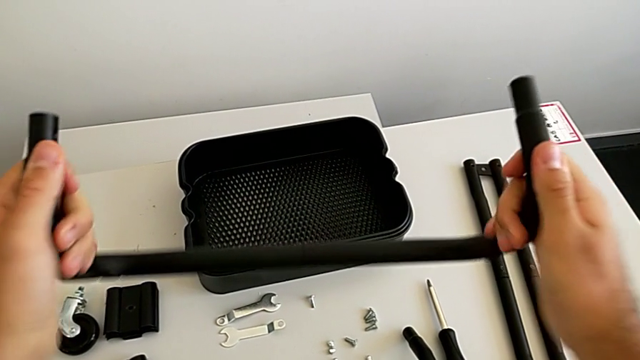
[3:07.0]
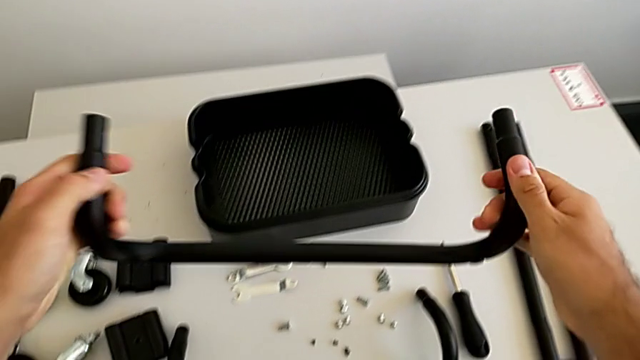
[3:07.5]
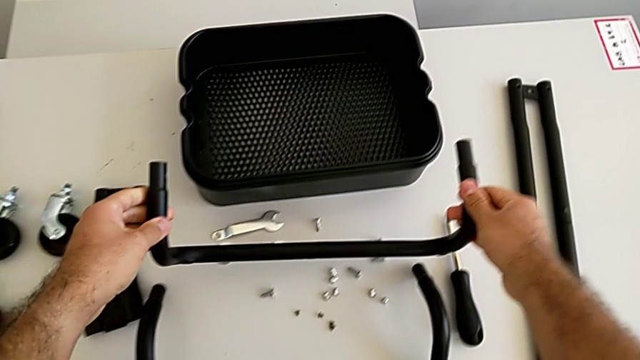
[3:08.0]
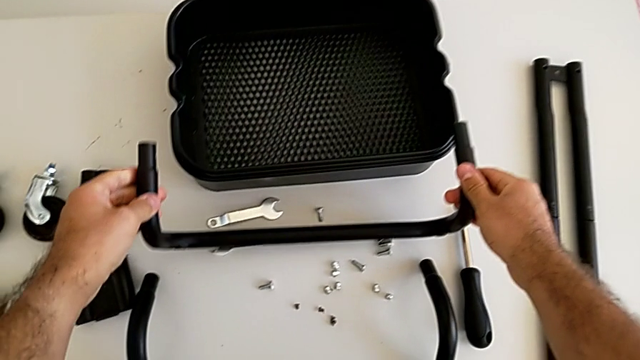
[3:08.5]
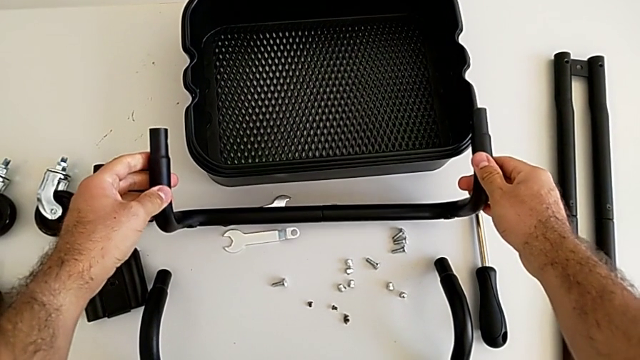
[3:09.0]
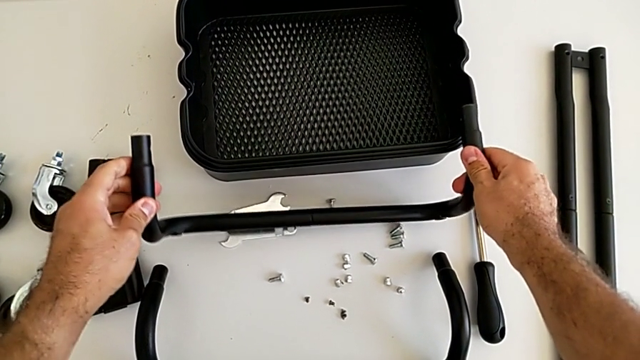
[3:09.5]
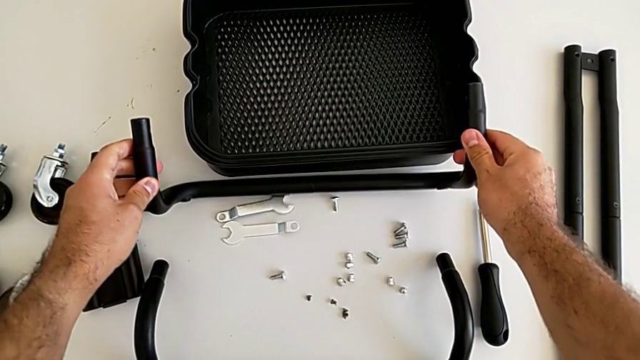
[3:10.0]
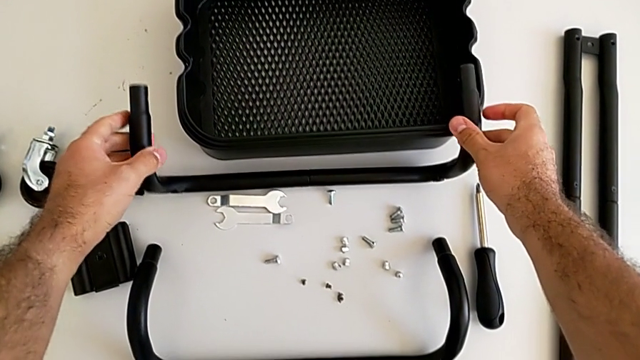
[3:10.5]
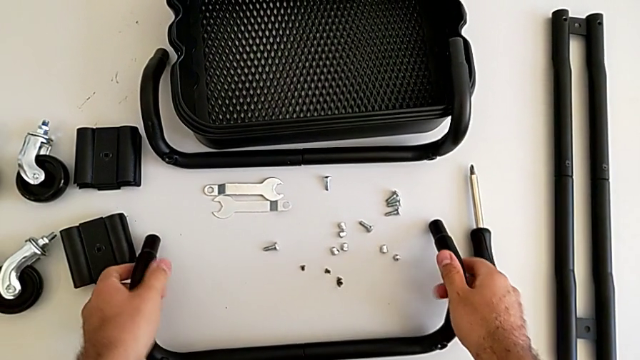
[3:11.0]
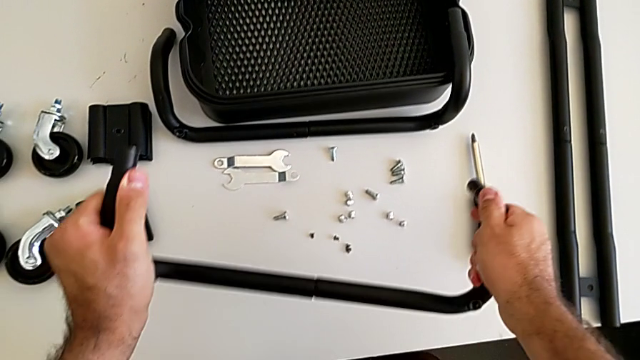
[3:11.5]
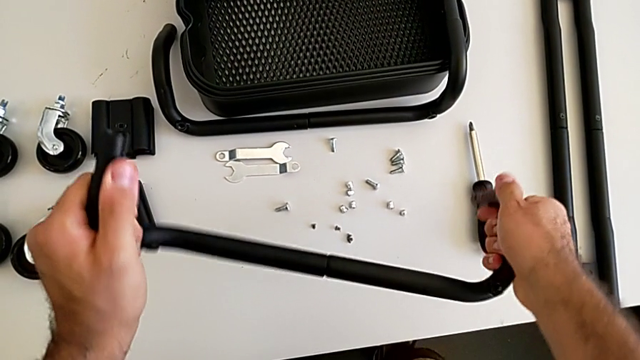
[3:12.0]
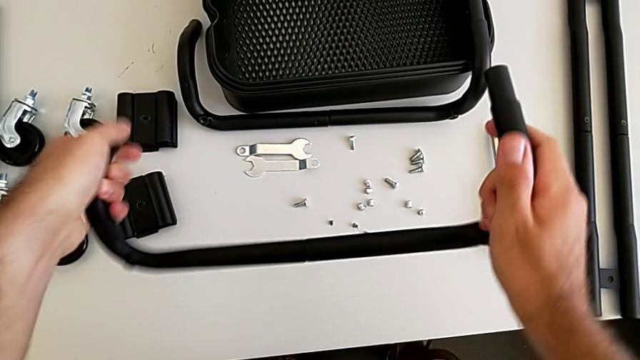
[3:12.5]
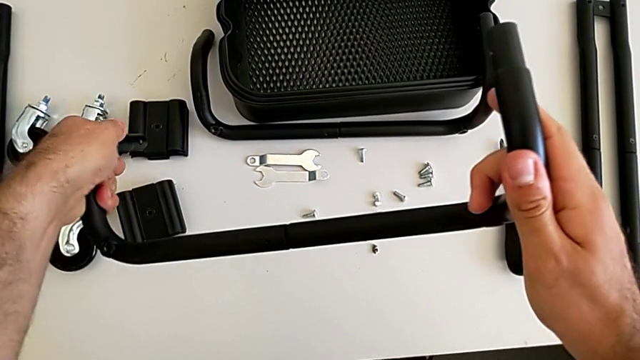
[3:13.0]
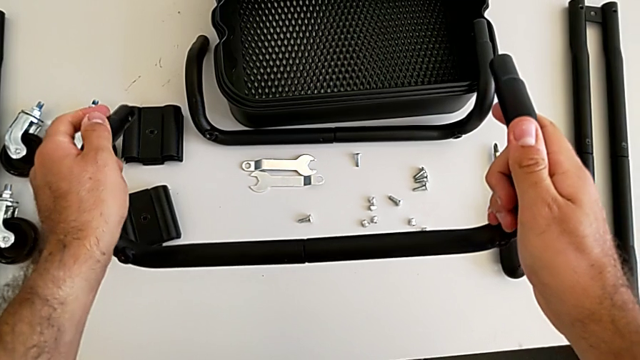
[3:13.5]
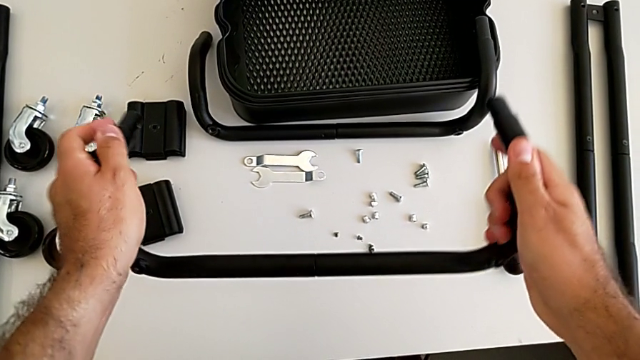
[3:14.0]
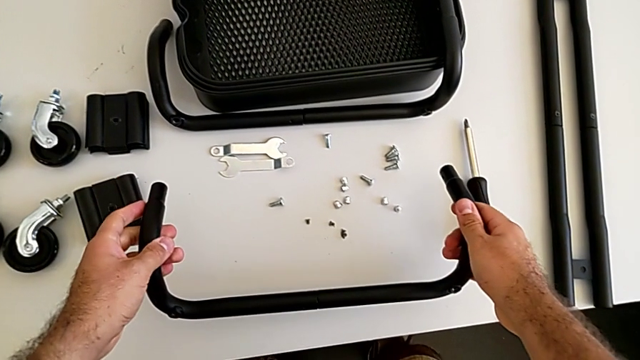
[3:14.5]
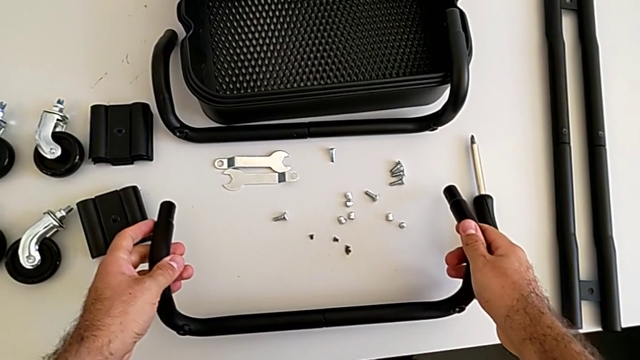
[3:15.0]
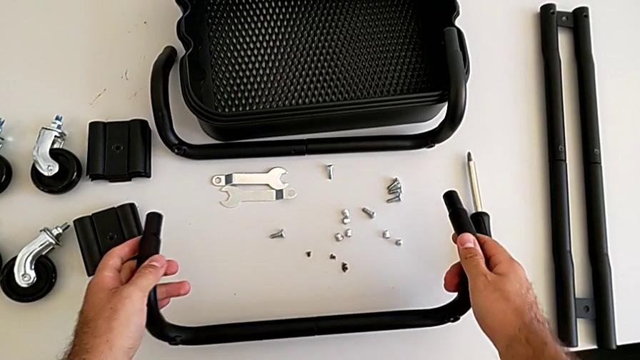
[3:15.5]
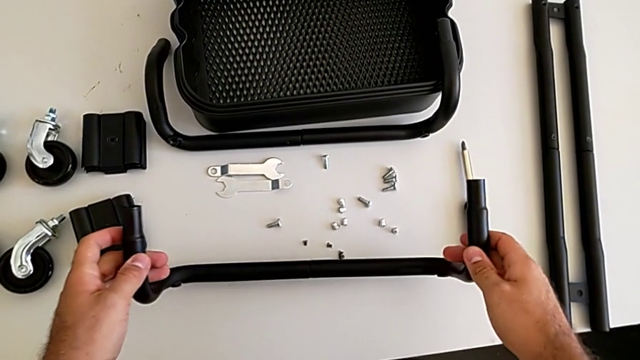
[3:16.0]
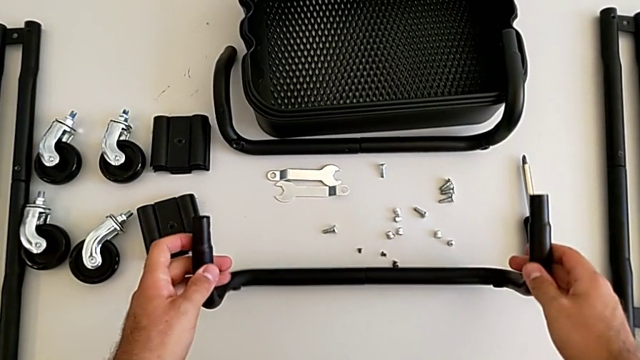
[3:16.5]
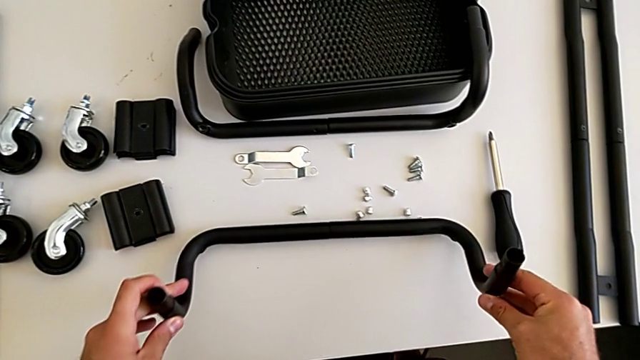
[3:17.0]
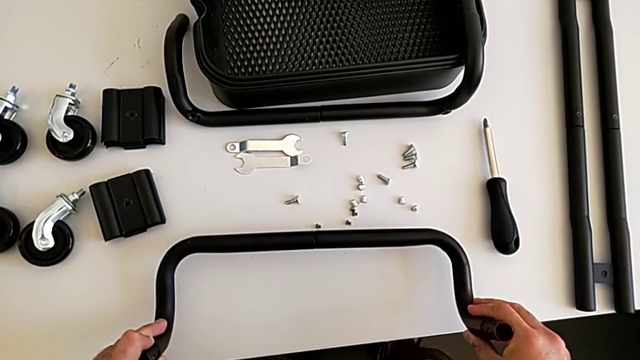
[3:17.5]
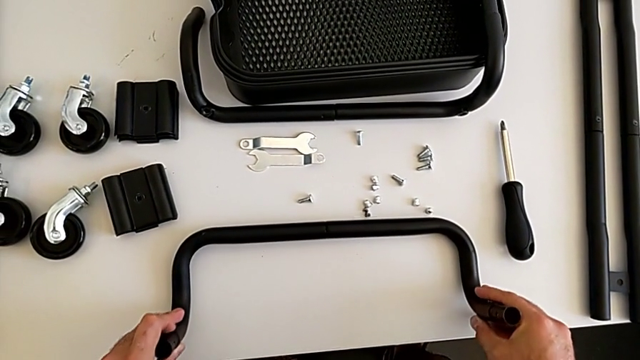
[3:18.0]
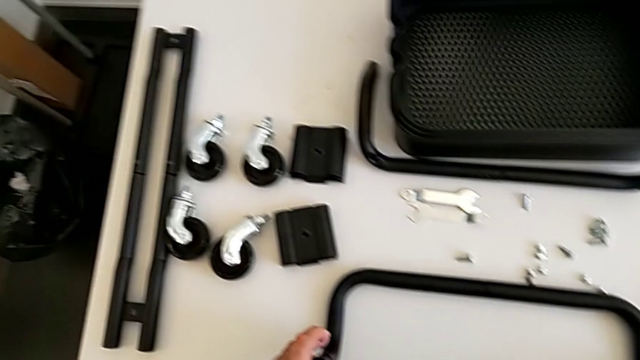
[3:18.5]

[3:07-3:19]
The camera wearer is assembling the first base frame. They place the second frame, screw the first frame and place the first frame.

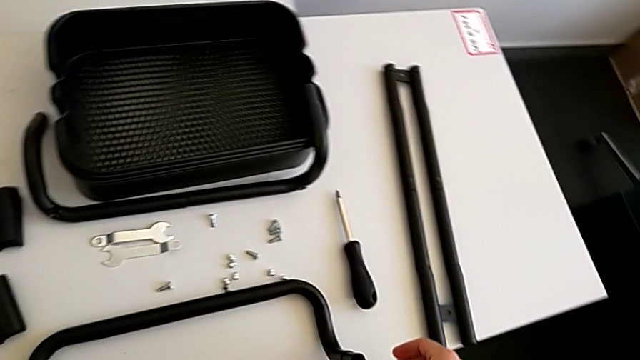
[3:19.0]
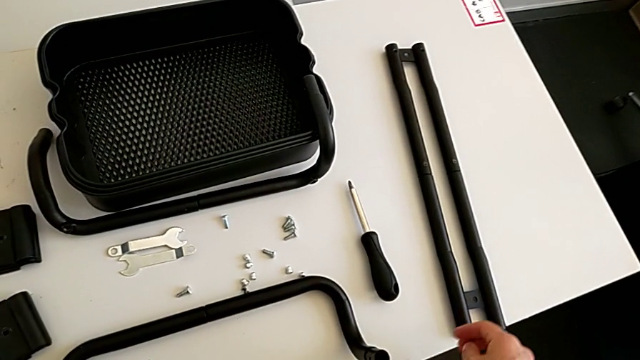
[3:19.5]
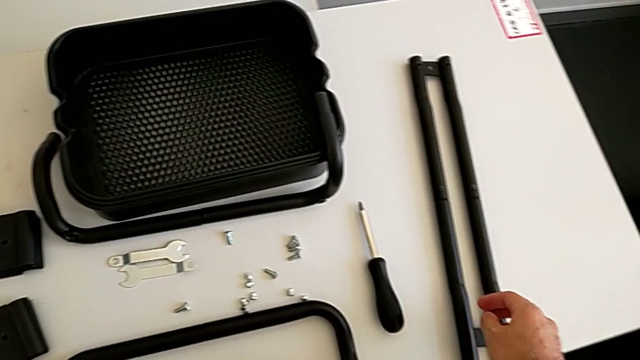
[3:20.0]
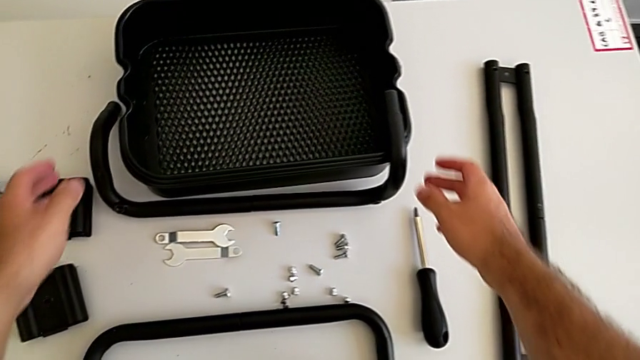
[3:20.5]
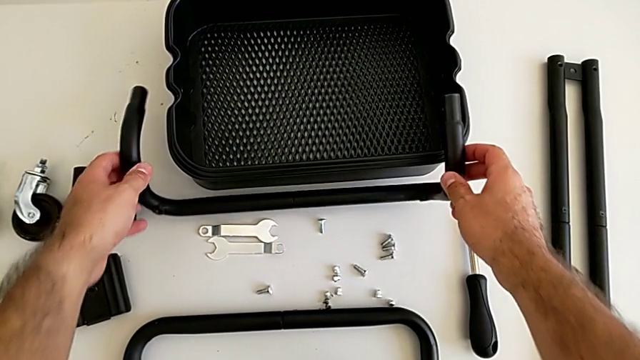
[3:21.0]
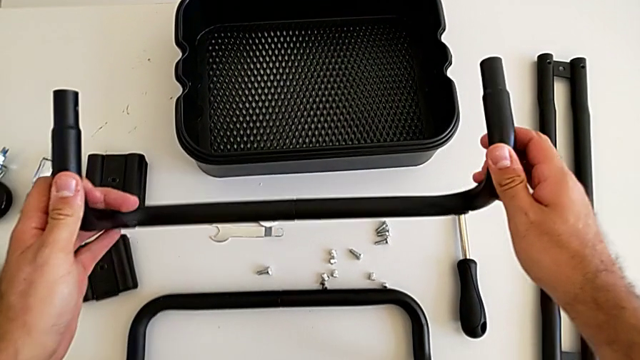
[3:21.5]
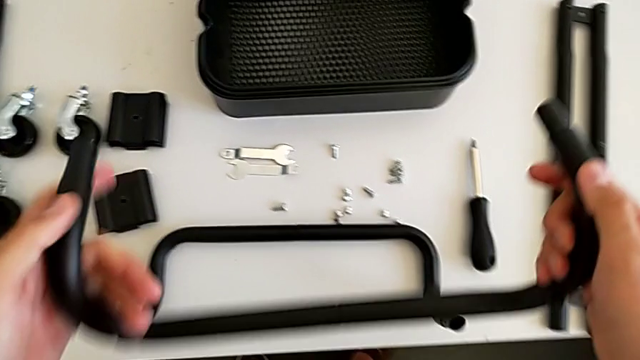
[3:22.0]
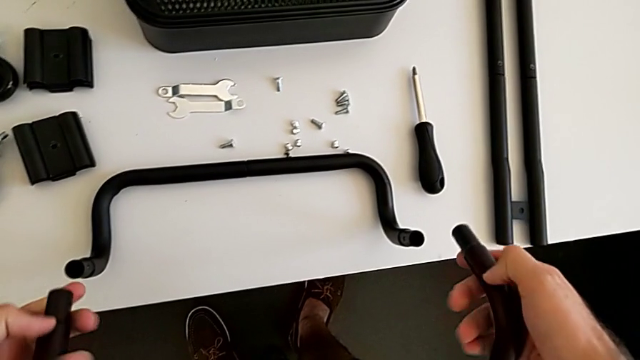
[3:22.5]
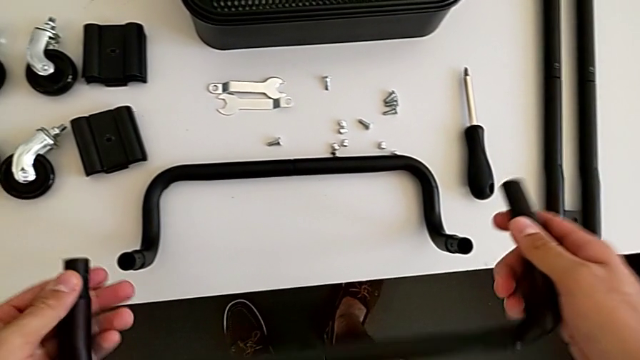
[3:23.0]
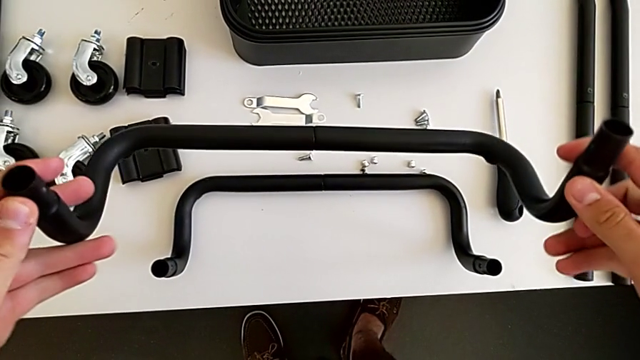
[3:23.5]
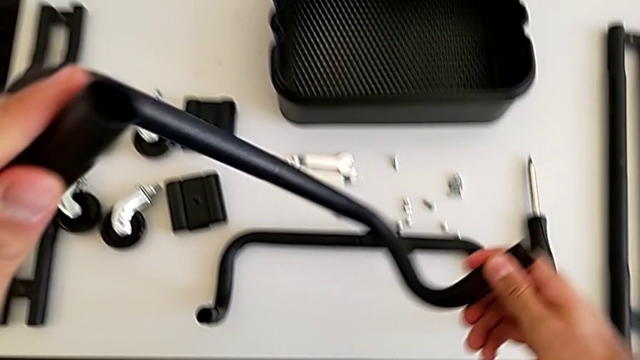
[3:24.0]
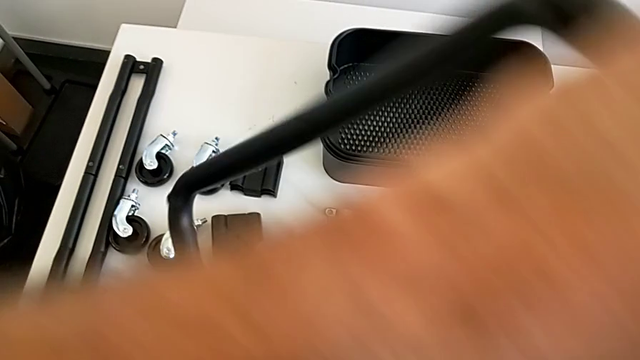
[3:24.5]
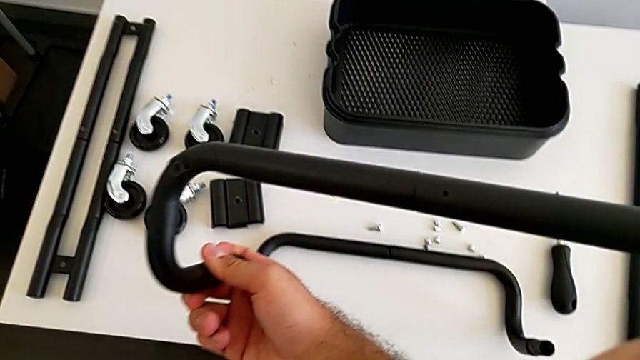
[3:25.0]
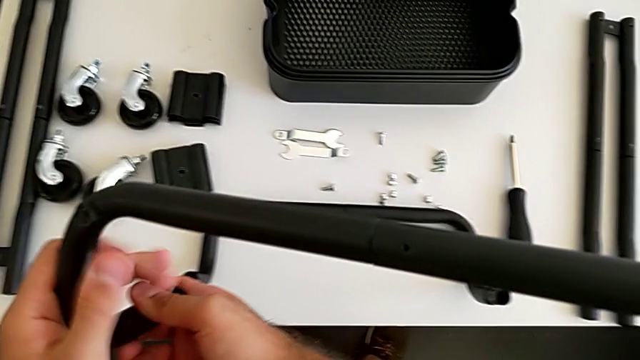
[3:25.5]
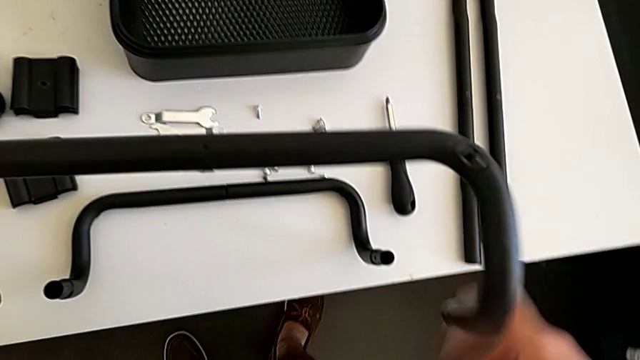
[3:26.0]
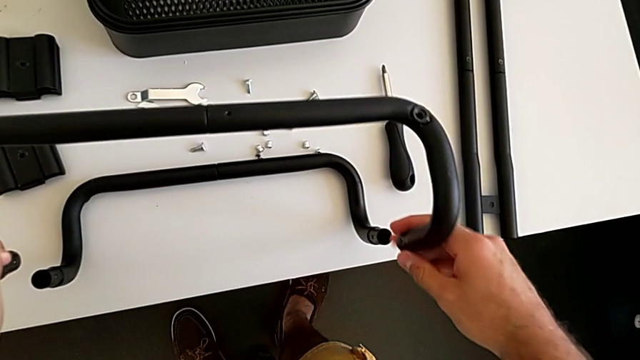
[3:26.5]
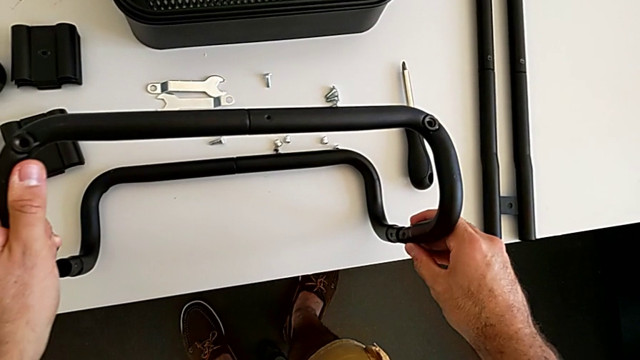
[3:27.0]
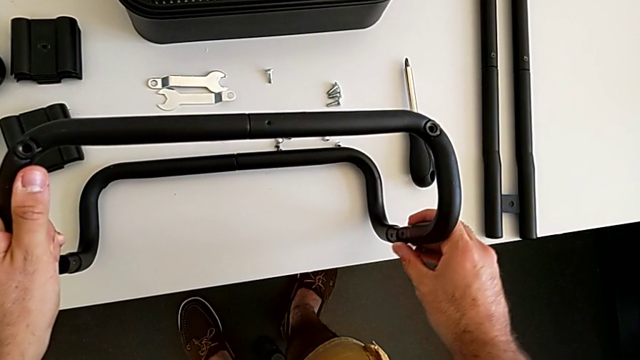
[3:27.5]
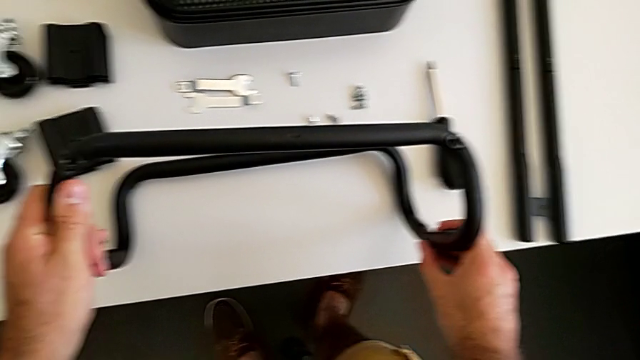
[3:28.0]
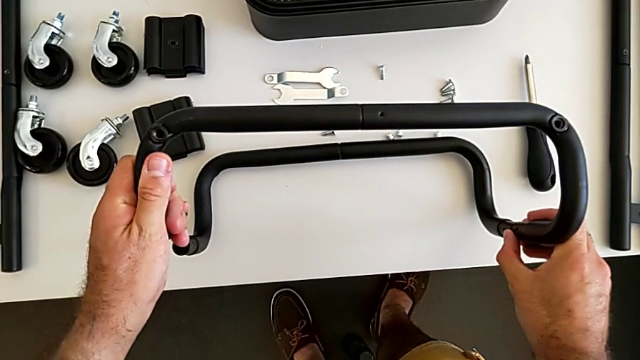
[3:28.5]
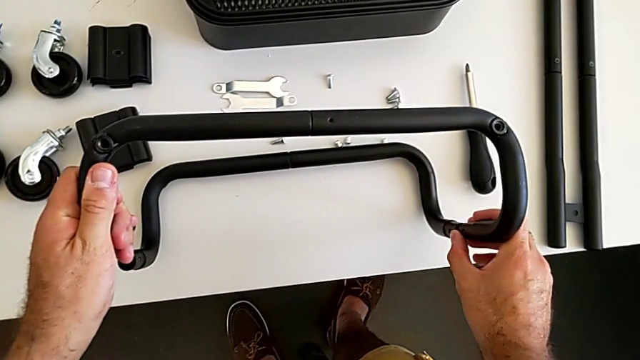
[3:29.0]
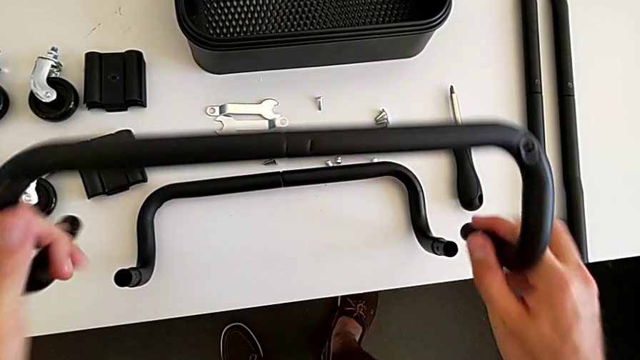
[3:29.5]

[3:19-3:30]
The camera wearer is assembling the first base frame. They grab the second frame, hold it, flip it and assemble the black frame.
